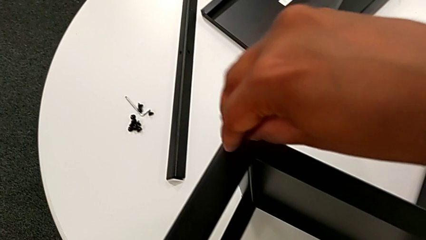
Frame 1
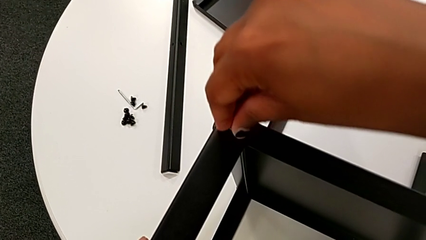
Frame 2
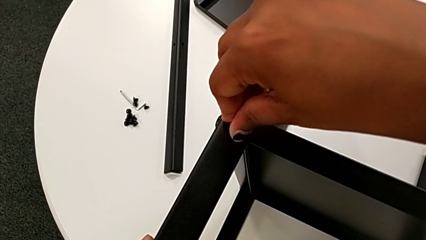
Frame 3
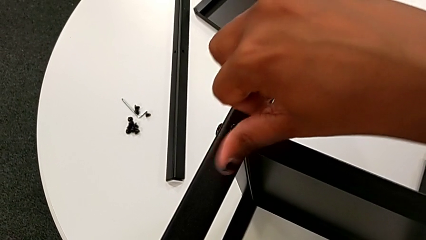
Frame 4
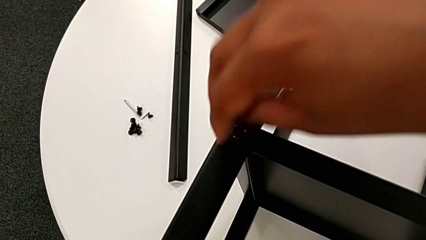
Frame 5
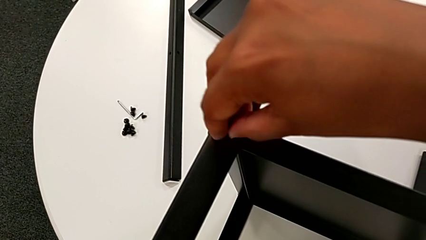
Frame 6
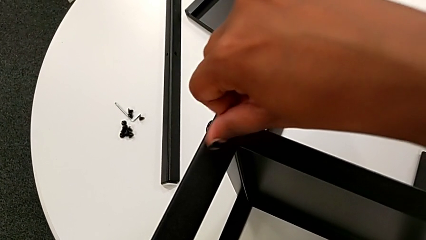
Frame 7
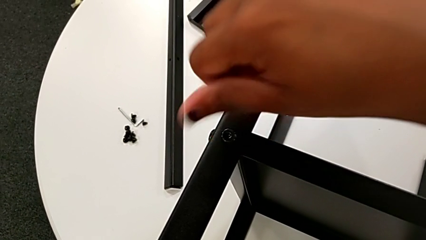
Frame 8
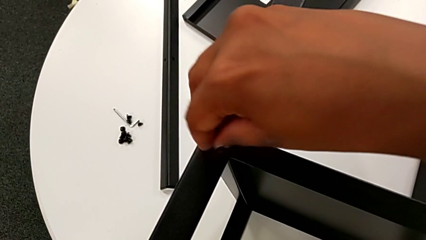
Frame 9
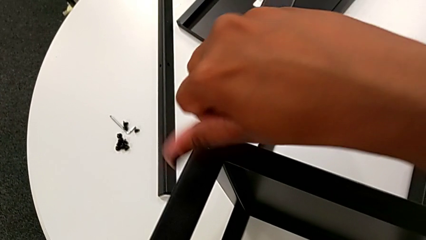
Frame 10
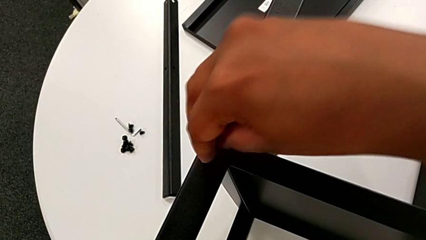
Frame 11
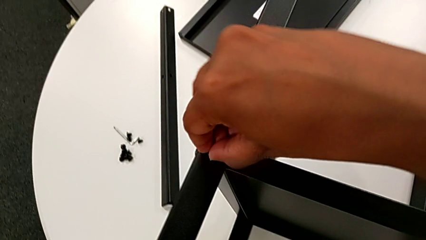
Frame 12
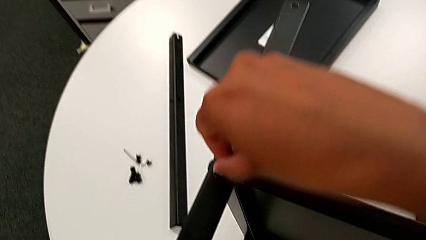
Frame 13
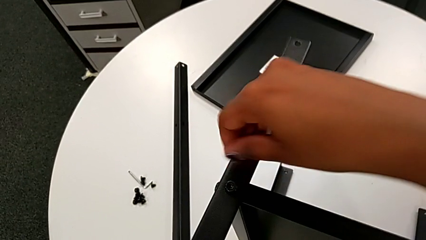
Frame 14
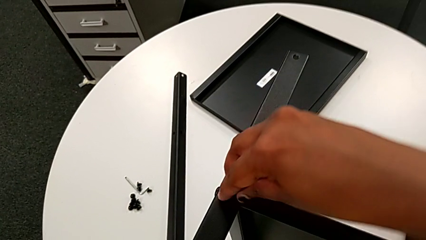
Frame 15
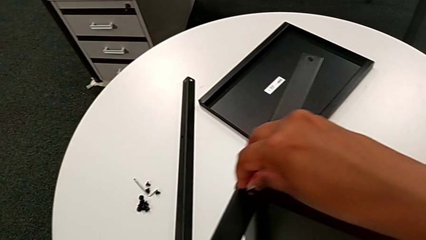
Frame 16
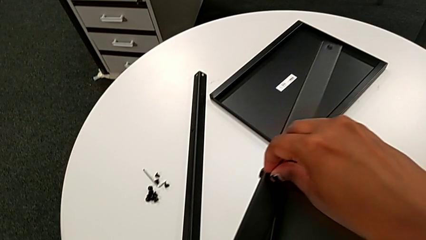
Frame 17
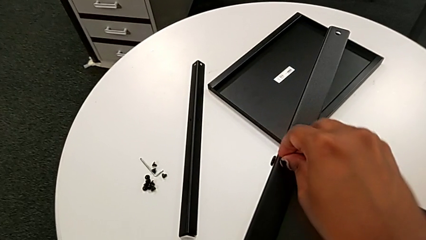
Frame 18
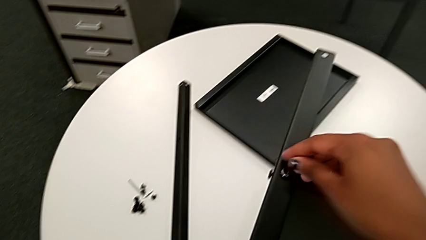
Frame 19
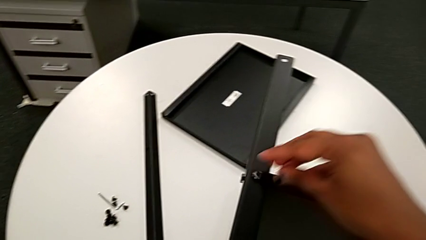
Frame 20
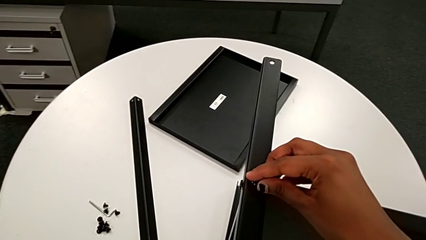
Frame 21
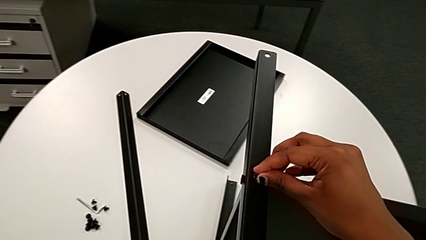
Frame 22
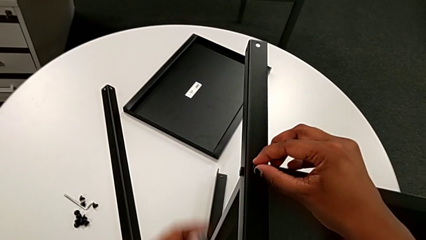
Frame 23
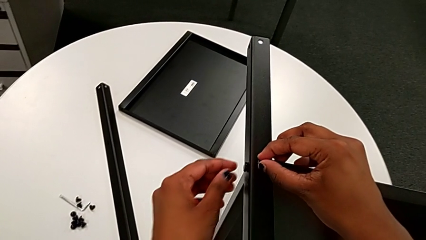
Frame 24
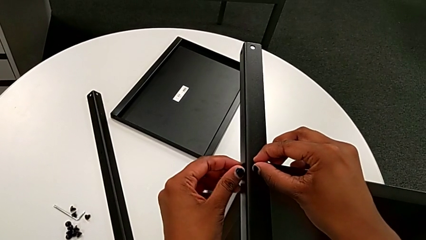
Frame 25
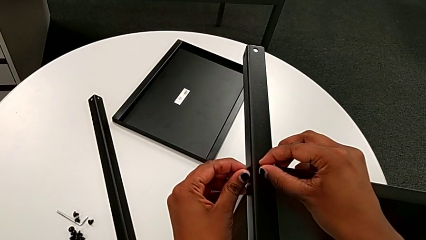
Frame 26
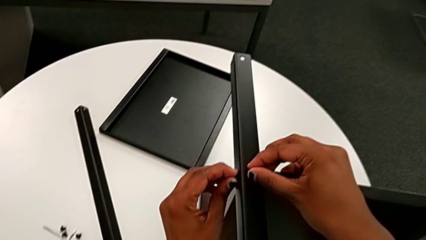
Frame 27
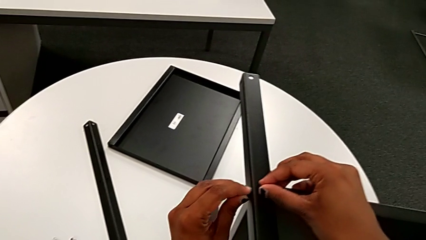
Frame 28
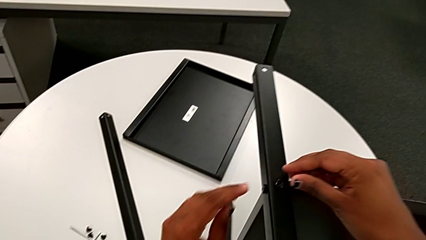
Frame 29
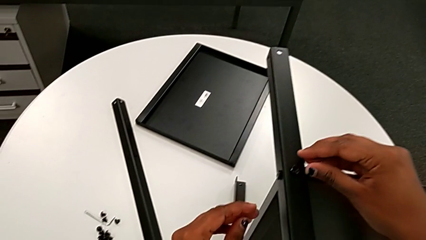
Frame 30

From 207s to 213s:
The camera wearer is screwing the third leg onto the middle shelf. They screw the hex socket head with the right hand, approach it with the left hand and screw it with the left hand.

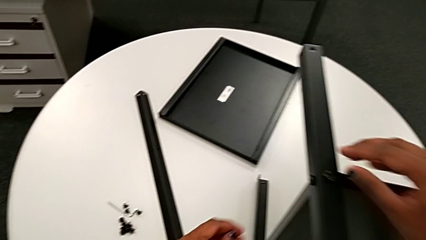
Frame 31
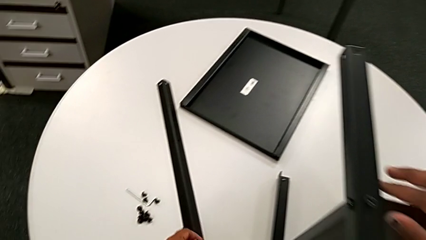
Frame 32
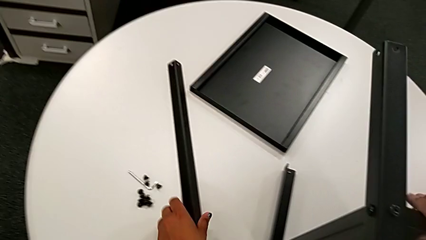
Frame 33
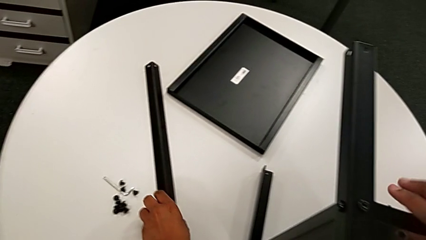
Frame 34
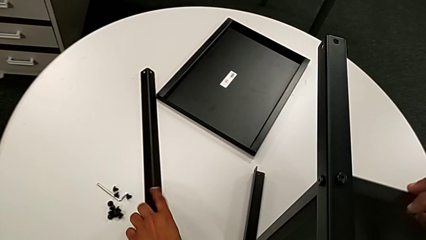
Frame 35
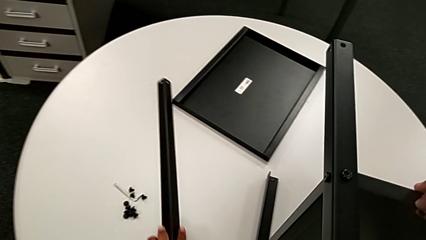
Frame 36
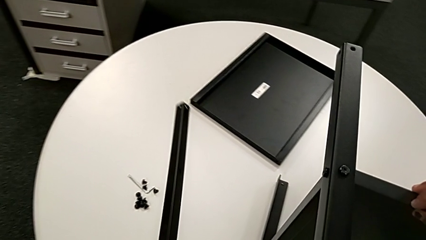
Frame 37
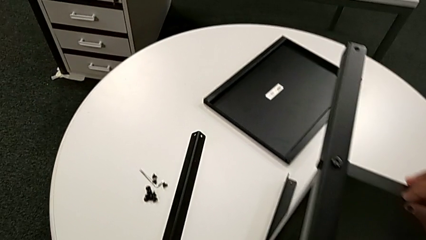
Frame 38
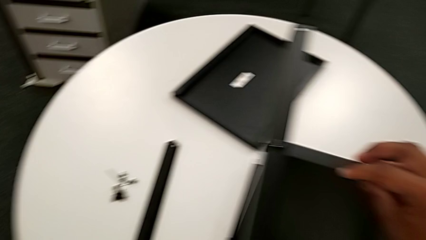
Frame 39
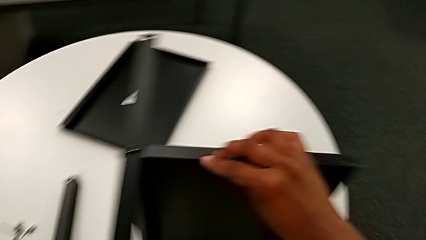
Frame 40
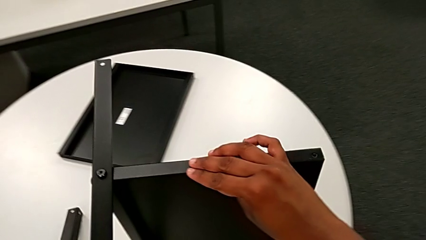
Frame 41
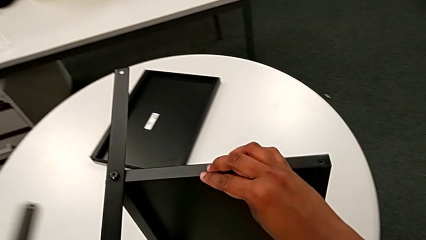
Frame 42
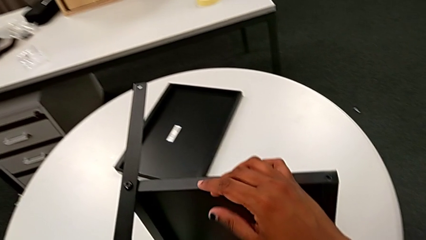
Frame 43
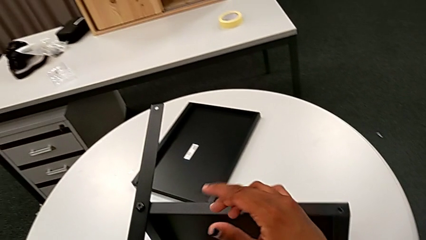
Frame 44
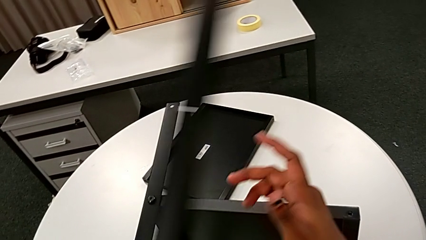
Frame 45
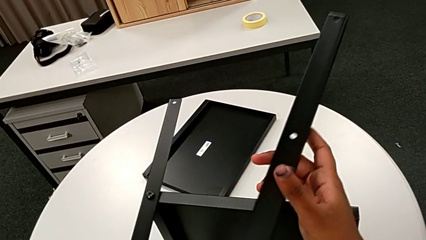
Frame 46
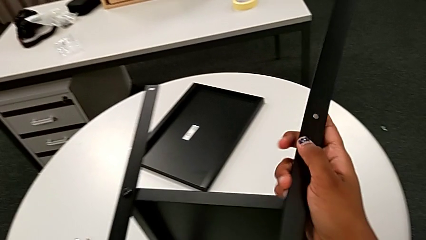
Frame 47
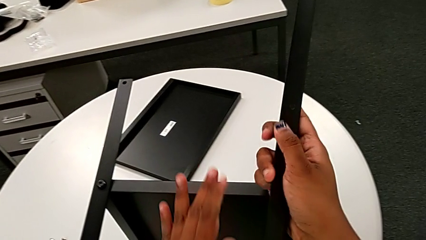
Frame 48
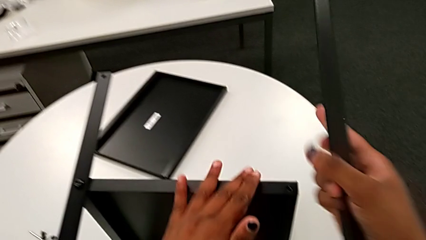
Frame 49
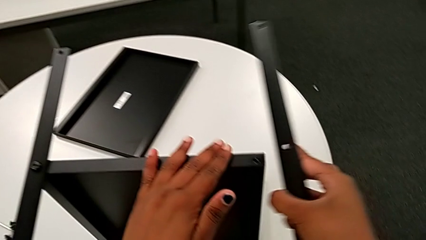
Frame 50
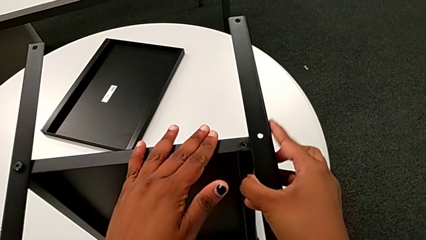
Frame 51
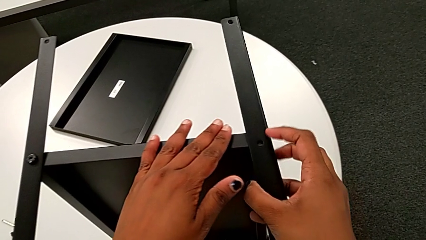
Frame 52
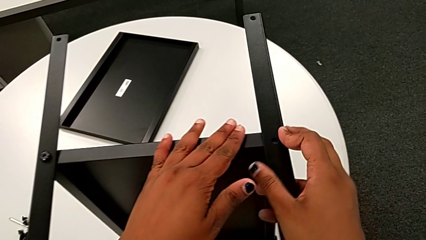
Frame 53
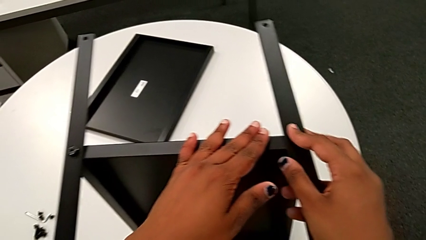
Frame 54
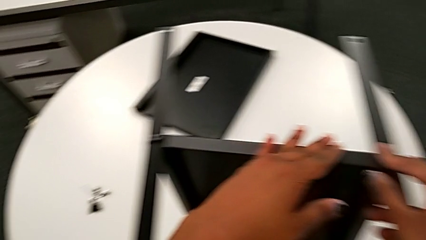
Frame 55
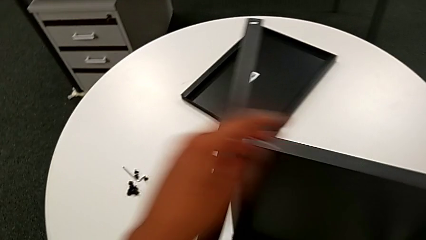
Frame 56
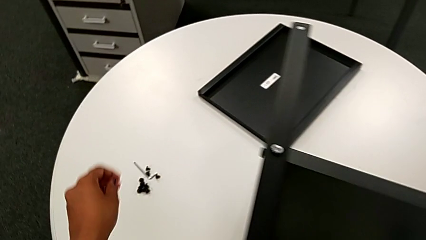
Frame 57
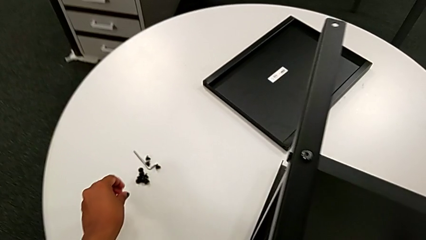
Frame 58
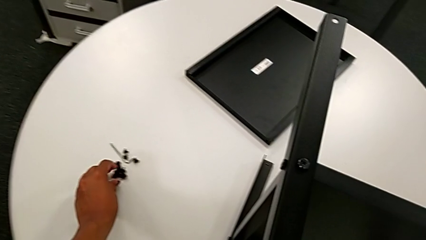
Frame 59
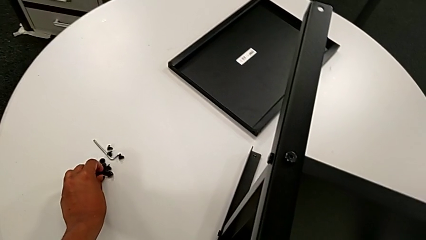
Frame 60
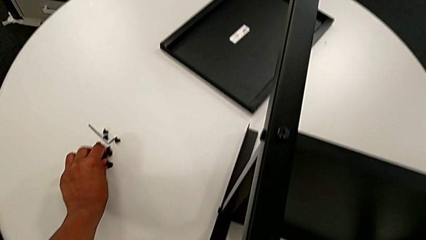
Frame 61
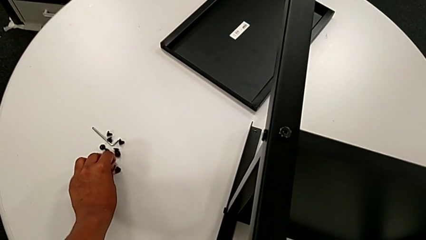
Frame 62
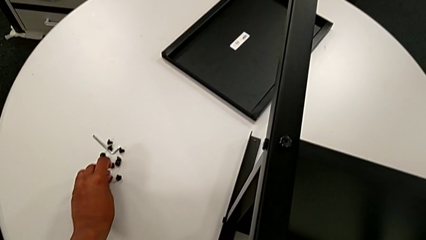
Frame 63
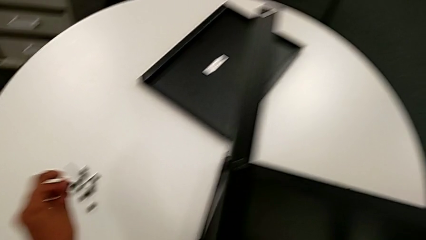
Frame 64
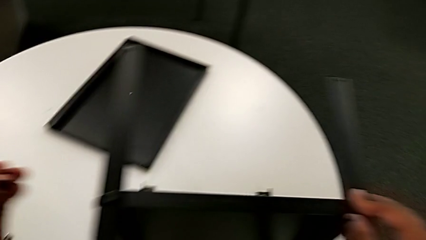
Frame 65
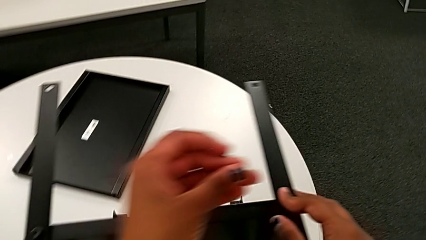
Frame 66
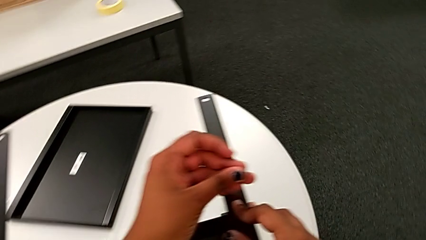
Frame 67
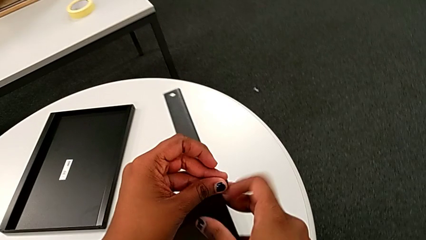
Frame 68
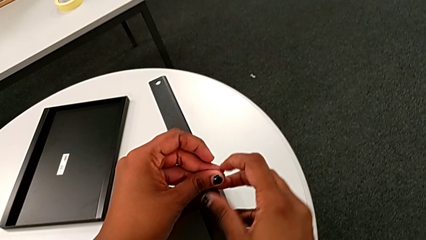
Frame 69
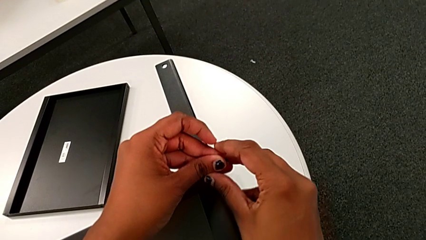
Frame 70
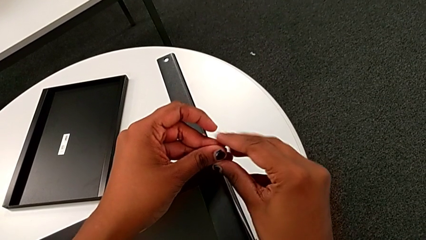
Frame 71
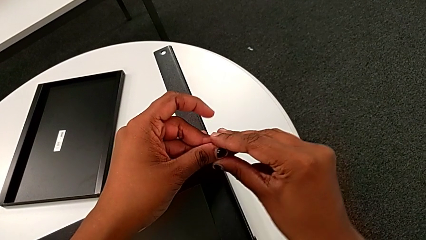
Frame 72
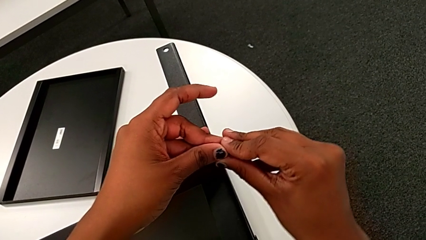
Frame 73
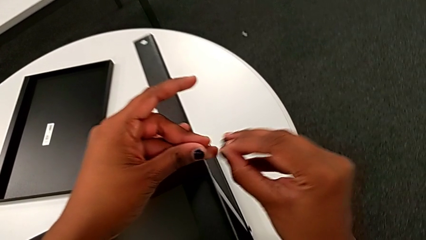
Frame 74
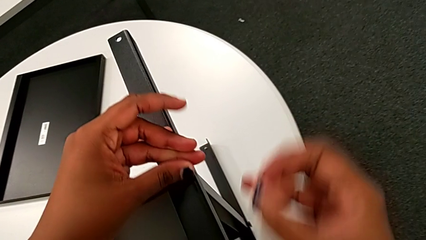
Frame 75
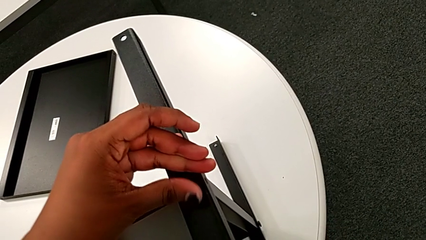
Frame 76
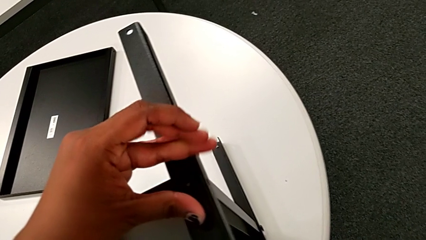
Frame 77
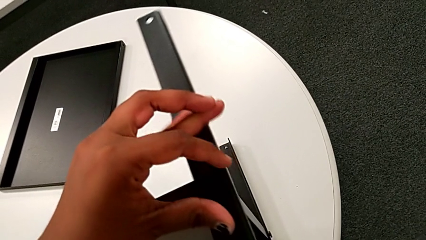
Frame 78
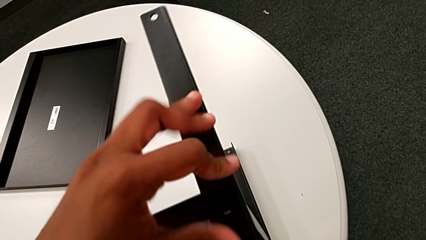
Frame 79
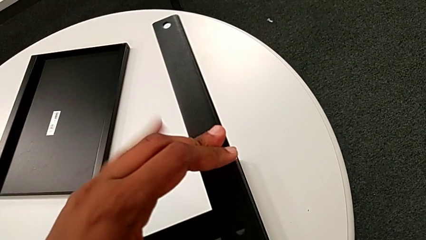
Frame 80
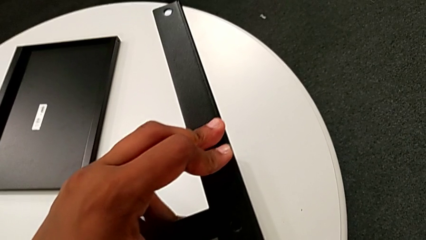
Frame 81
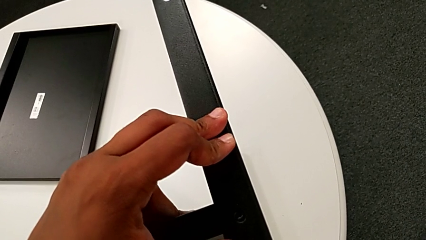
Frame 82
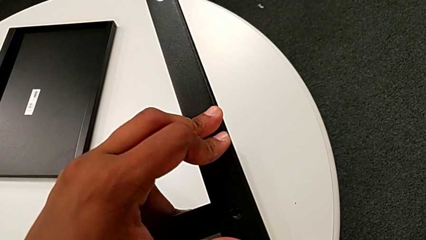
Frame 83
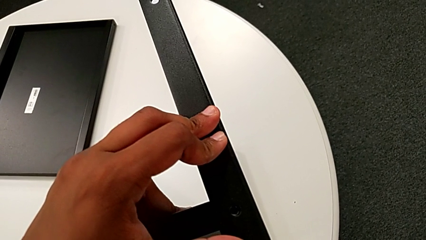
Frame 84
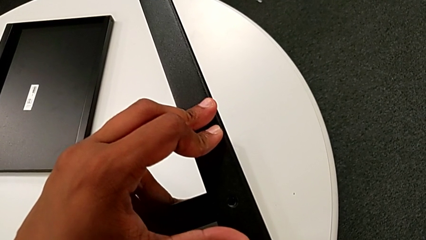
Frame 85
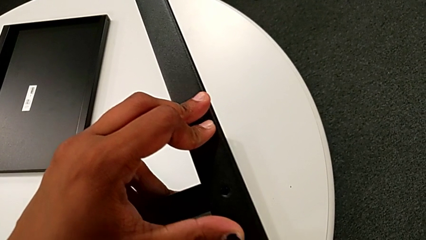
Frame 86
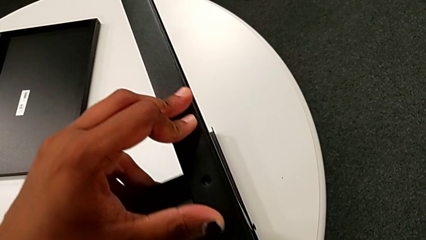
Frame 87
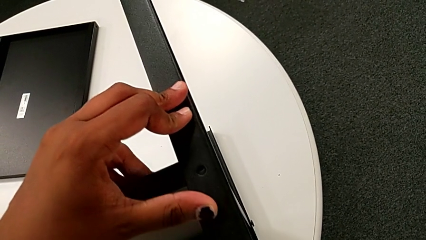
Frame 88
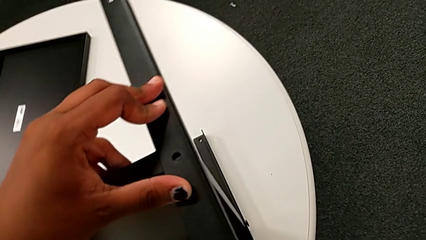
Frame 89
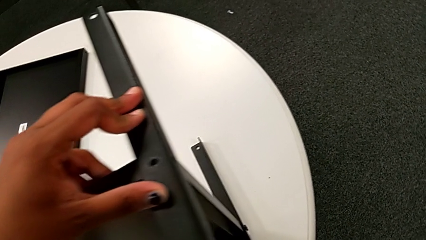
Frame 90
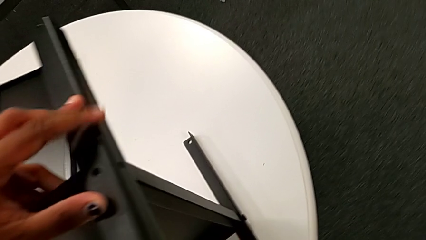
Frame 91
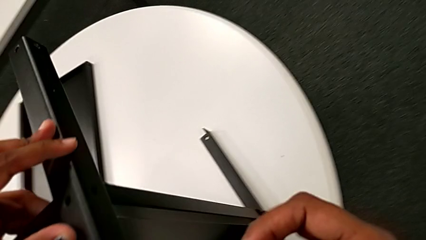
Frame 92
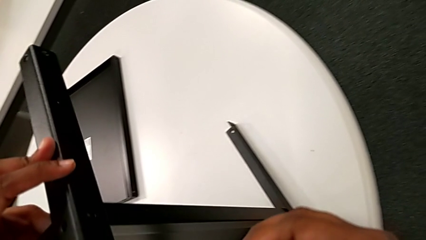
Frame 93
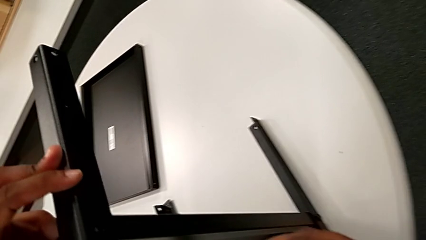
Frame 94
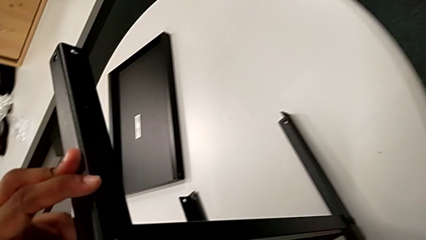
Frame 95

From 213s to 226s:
The camera wearer is screwing the fourth leg to the middle shelf. They approach the fourth leg, grab it, slide it, approach the nightstand with the left hand, grab the fourth leg with the right hand, align it, approach the hex socket head, grab it, approach the fourth leg with the left hand, grab the hex socket head with the right hand, hold the fourth leg and approach it.
